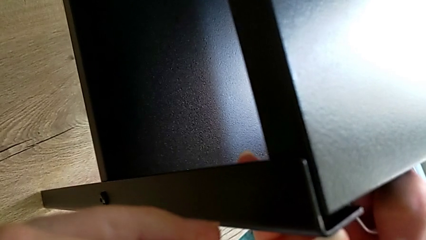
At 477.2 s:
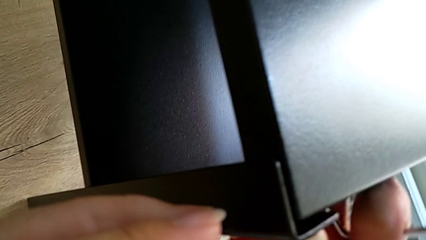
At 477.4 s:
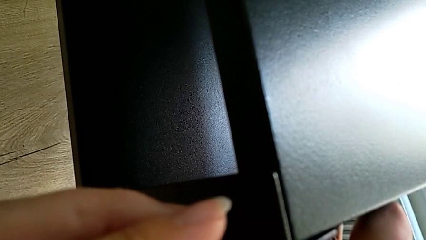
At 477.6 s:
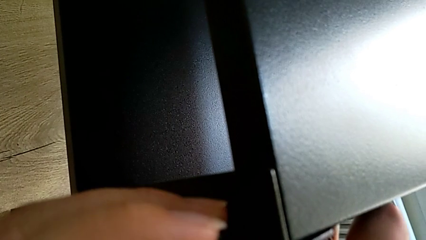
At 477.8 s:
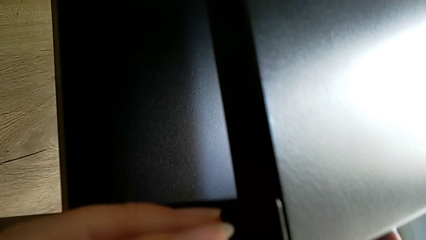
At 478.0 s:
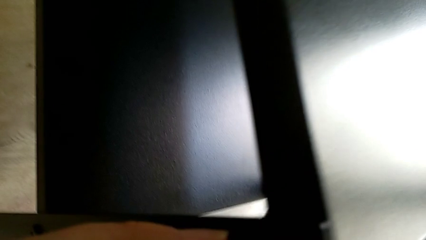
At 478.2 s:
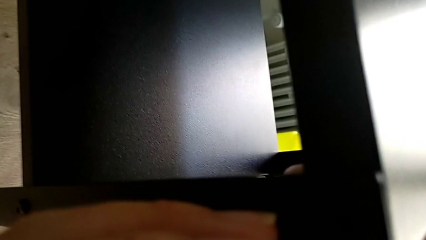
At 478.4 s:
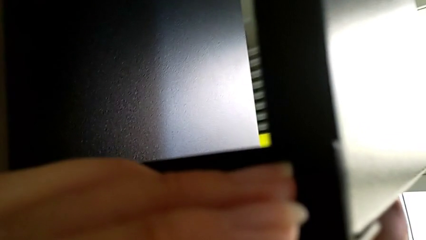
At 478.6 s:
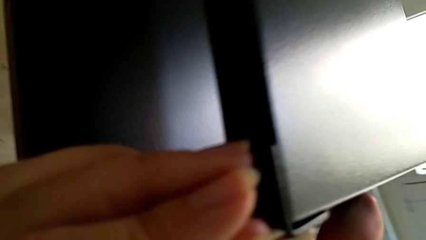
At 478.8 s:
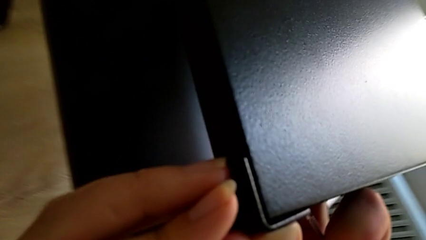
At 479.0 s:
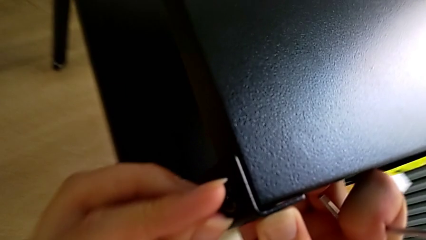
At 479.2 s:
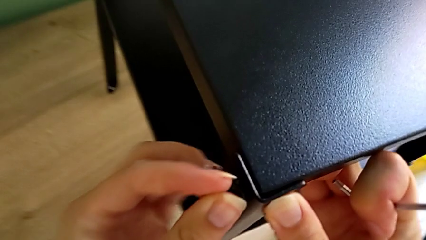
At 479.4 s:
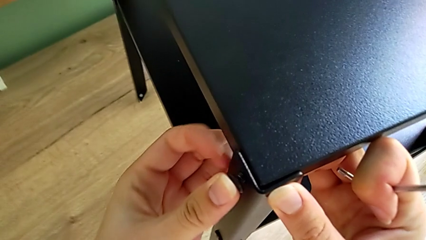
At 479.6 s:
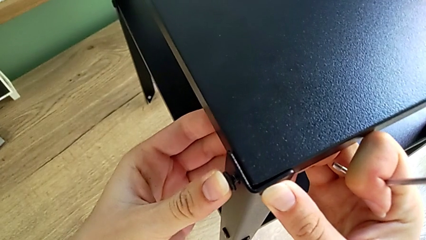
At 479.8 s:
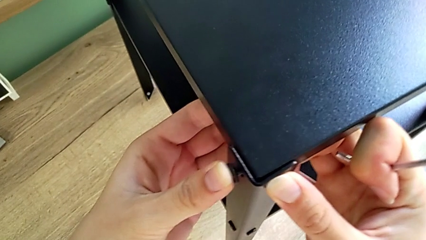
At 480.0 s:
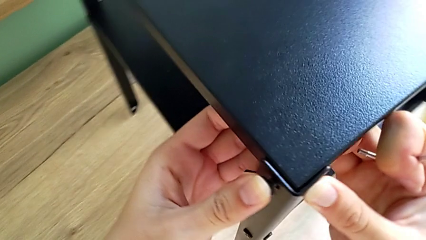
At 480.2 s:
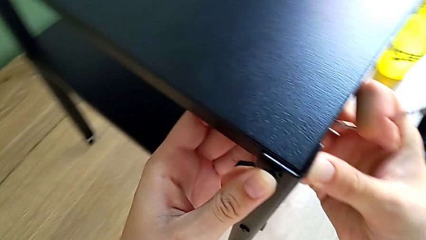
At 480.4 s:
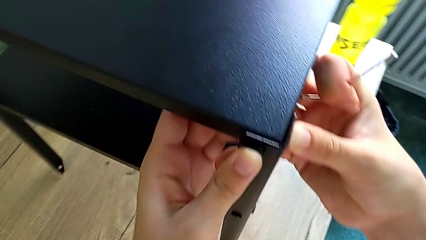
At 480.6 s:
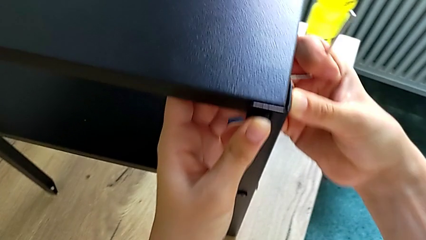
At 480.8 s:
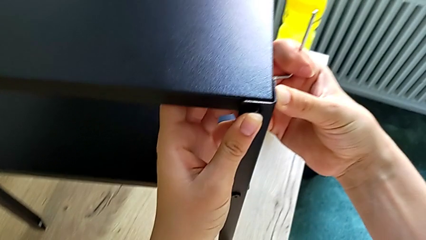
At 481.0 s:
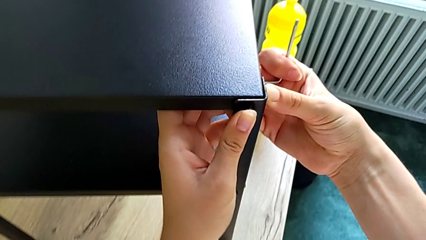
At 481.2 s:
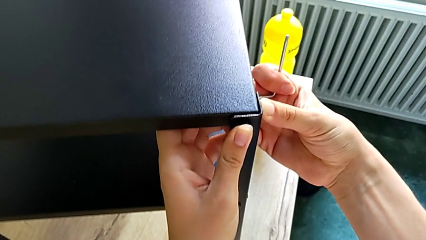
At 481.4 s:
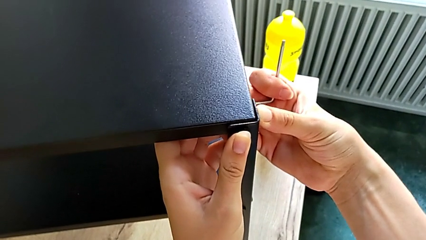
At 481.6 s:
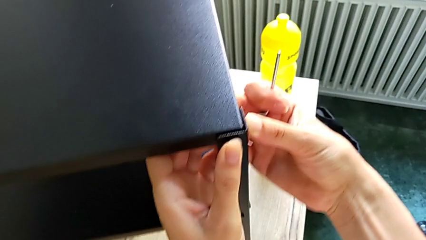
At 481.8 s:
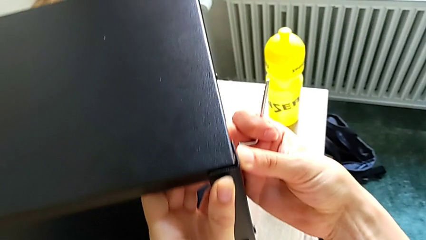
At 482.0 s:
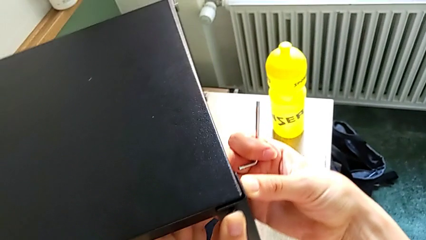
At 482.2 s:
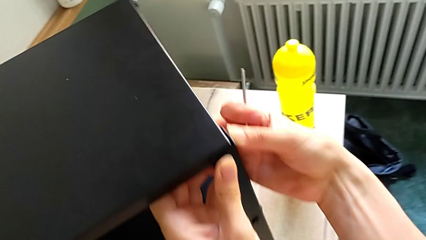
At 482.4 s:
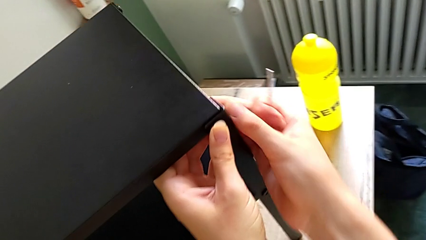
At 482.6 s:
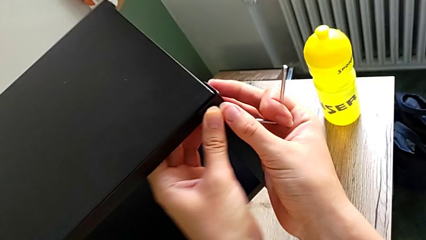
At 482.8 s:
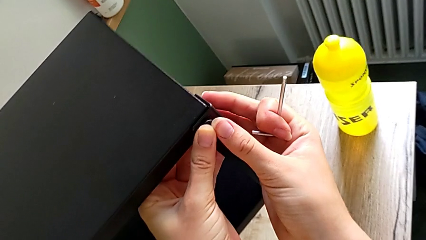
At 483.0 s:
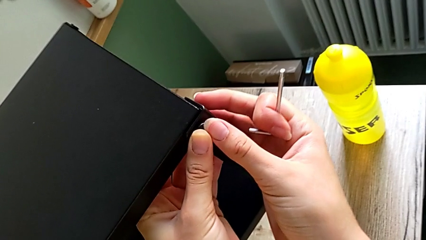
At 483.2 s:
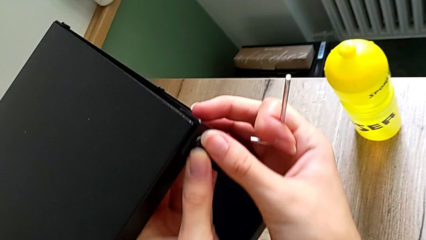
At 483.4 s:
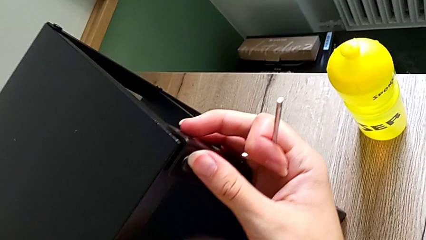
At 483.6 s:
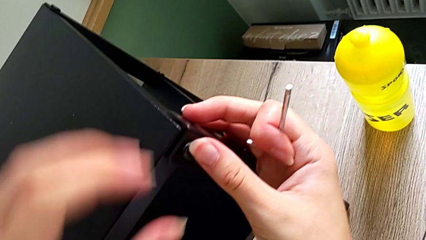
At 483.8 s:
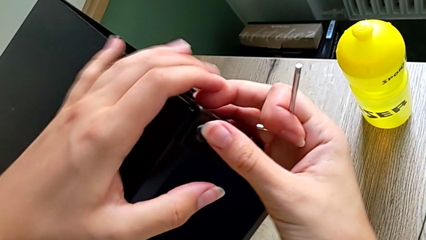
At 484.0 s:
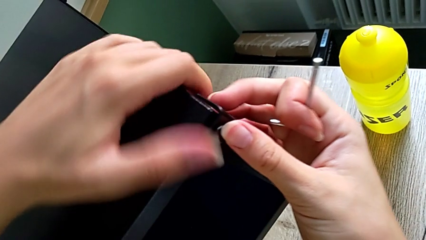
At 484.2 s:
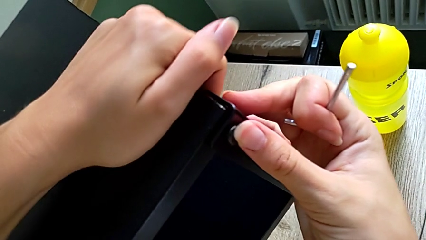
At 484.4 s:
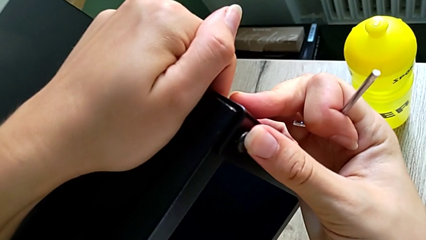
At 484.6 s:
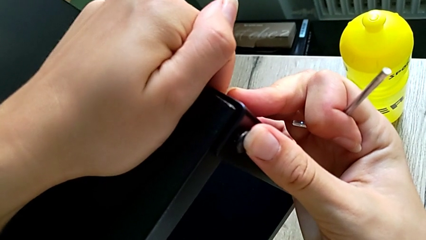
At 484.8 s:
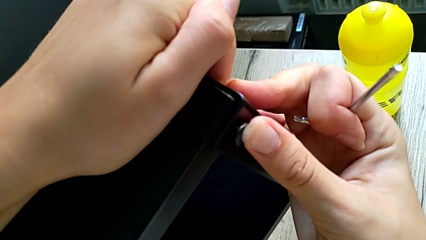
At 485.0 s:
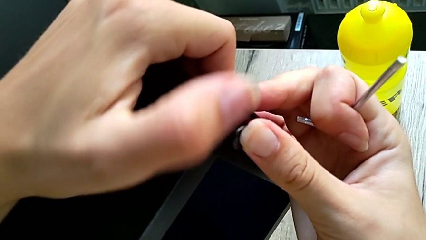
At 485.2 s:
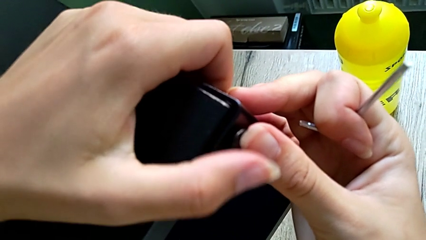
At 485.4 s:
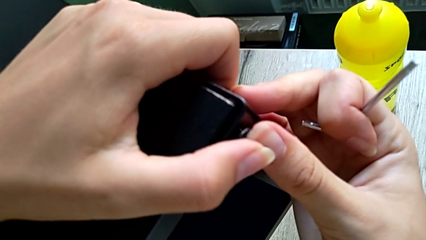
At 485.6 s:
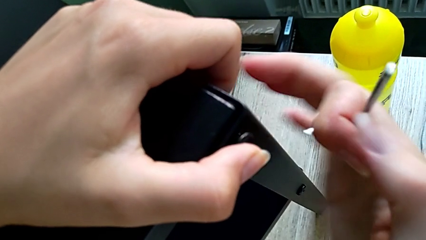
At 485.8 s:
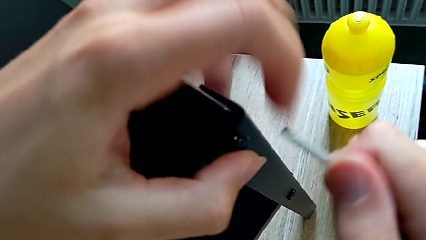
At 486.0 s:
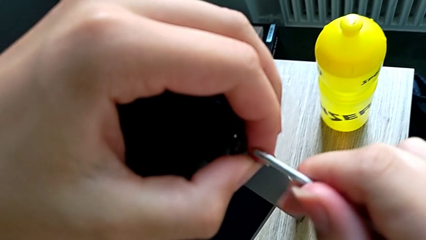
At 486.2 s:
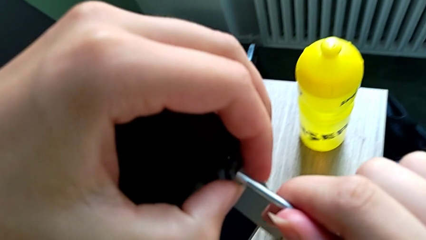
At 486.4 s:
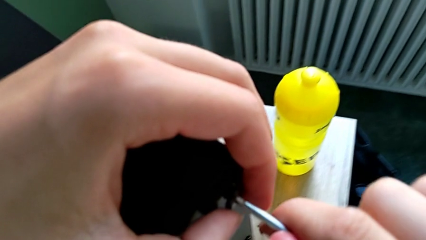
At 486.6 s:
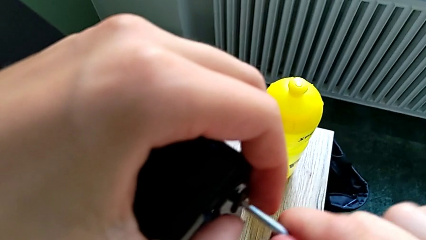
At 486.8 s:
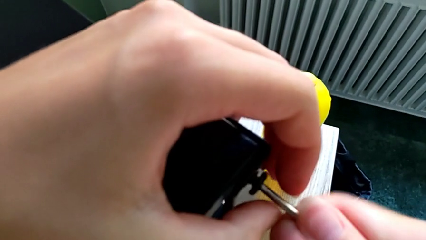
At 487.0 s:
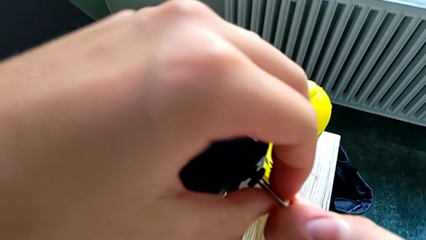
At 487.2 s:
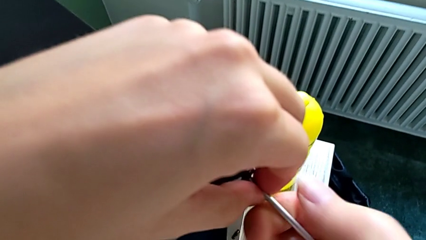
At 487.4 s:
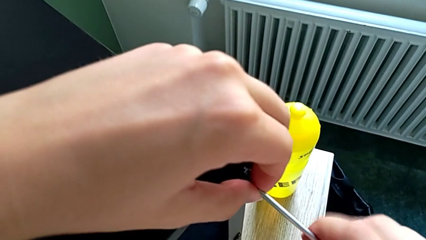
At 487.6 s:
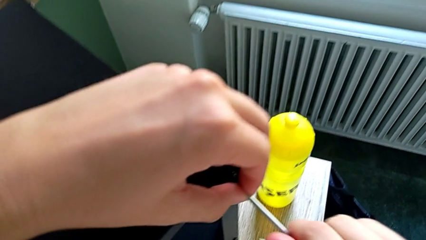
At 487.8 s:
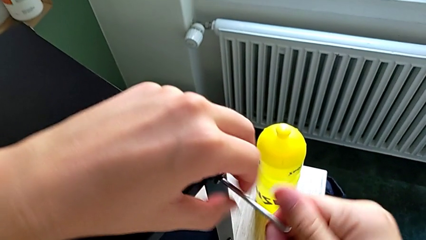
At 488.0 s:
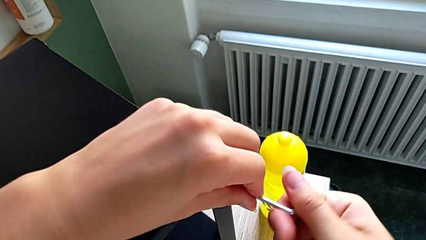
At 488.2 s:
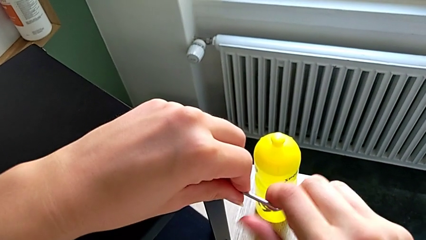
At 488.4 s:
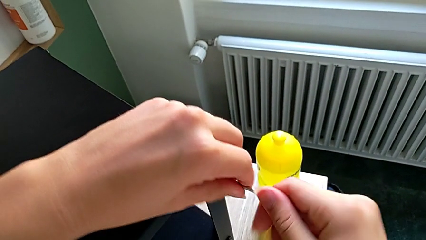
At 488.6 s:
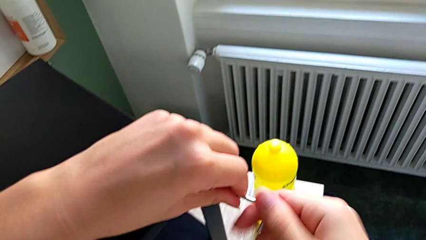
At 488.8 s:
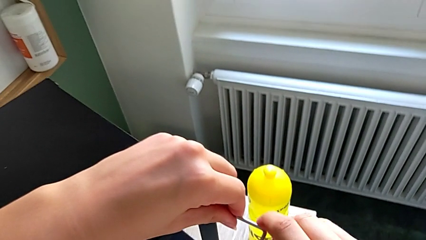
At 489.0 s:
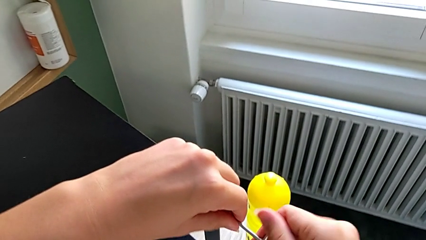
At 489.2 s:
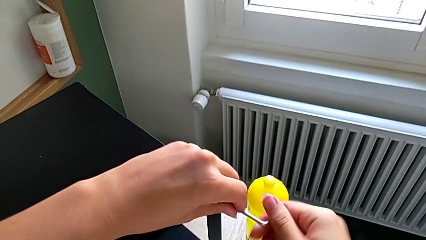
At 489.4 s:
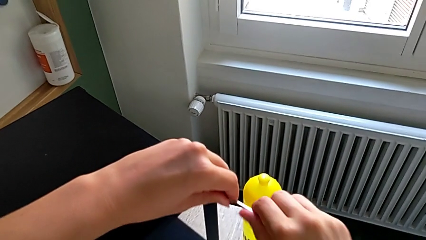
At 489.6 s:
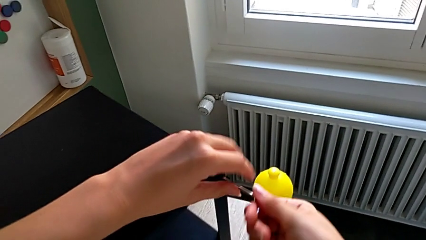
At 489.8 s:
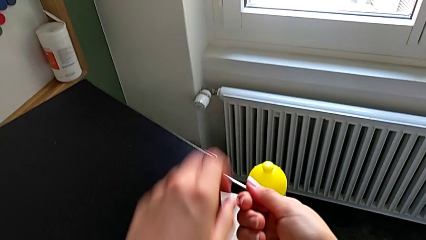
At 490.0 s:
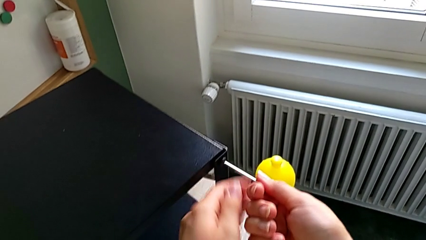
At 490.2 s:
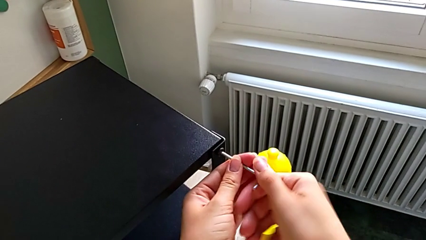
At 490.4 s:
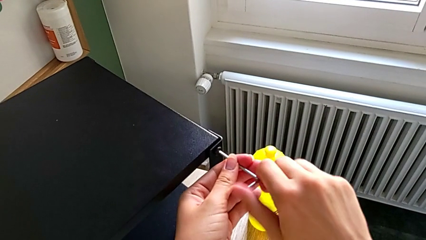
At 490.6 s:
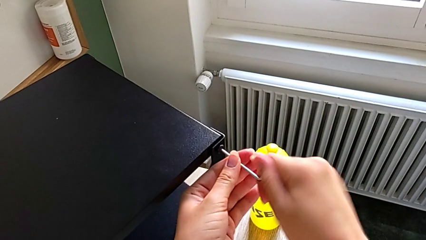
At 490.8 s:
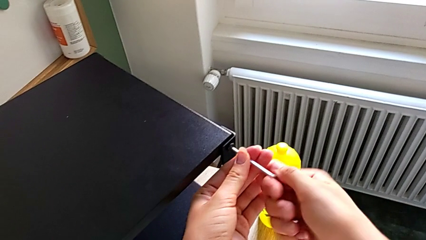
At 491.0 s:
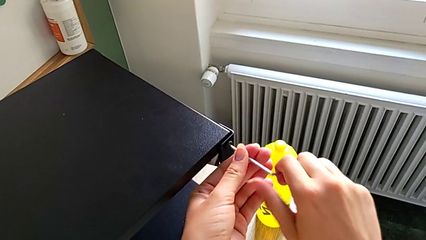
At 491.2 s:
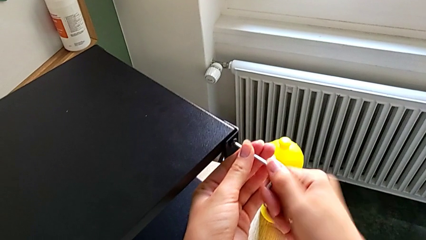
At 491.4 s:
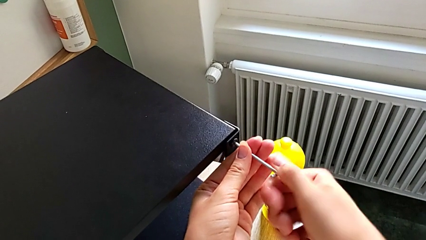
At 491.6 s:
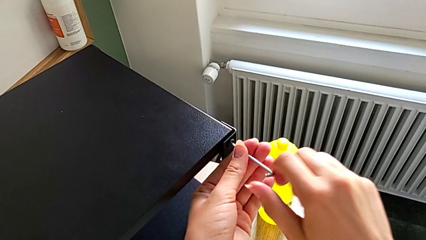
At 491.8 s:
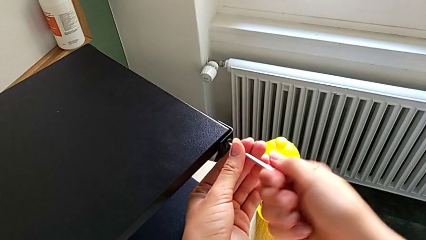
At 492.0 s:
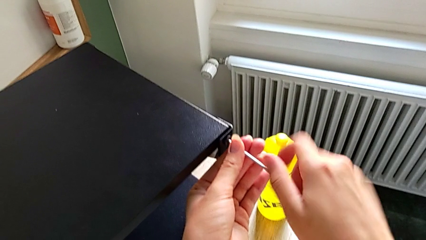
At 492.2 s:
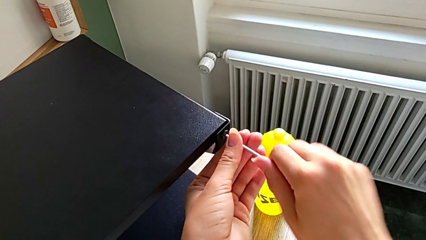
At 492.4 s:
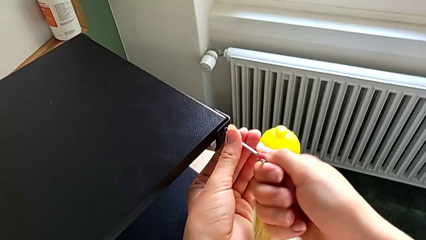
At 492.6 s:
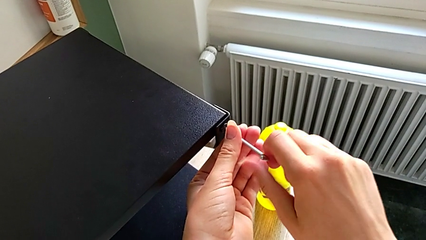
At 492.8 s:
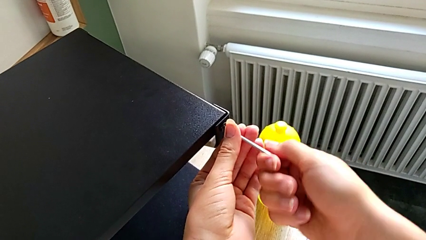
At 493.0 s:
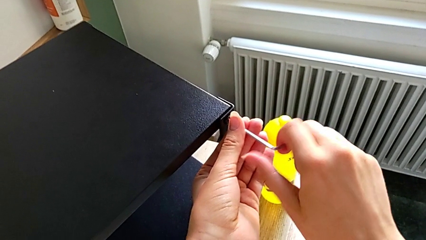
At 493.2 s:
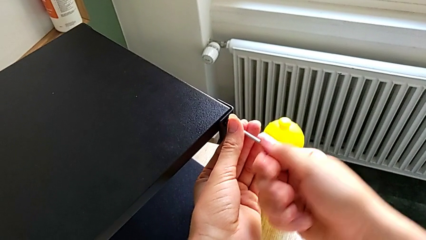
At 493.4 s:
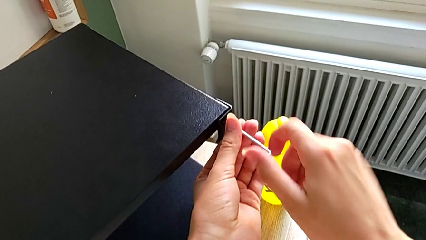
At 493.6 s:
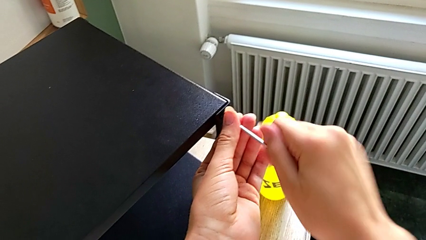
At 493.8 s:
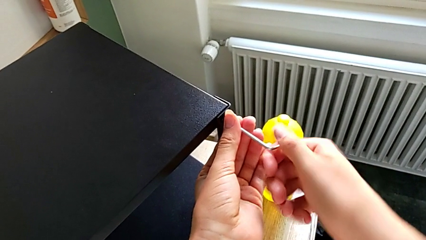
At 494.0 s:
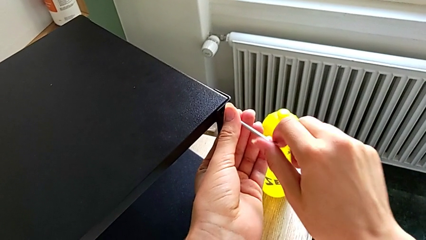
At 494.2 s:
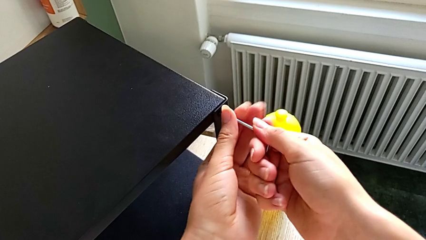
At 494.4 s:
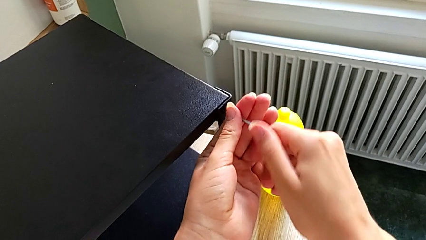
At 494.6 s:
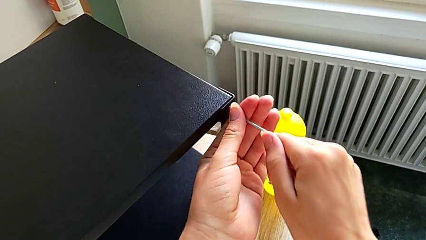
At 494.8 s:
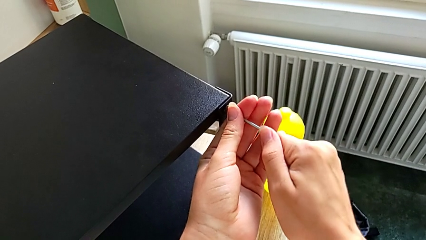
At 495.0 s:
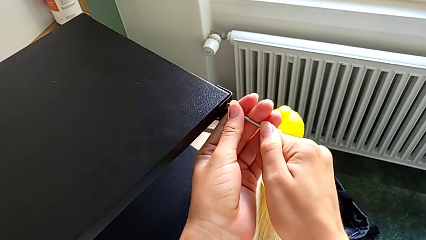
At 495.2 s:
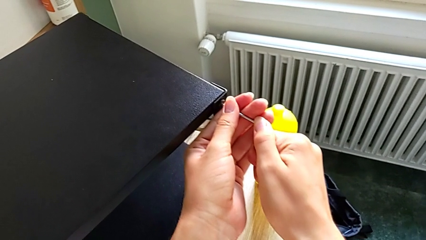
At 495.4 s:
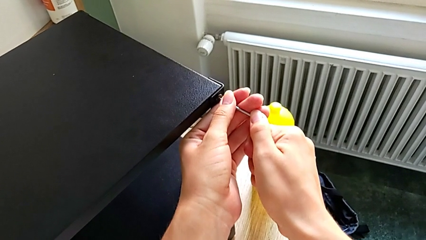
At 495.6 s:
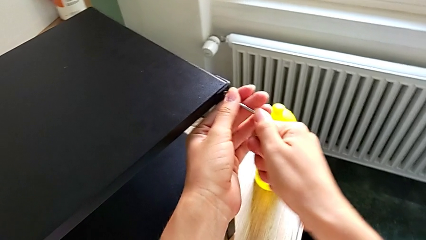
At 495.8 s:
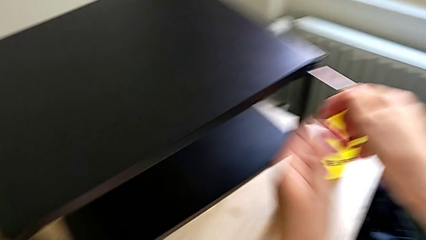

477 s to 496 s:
The camera wearer is assembling the top tray onto the legs. They push the black leg, push the small hex socket head and begin to screw the little hex socket head.
